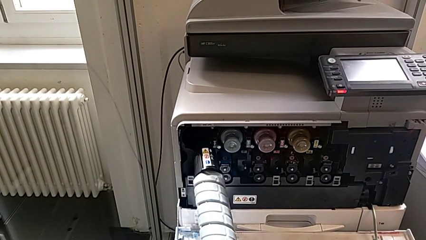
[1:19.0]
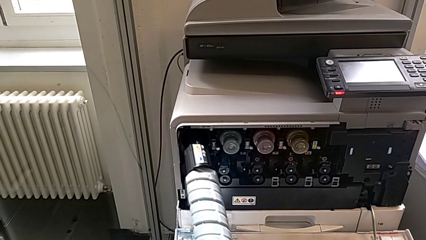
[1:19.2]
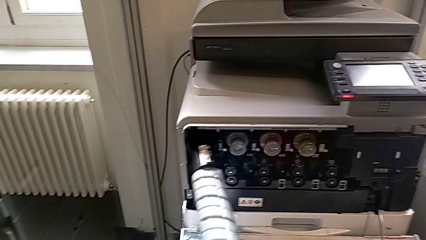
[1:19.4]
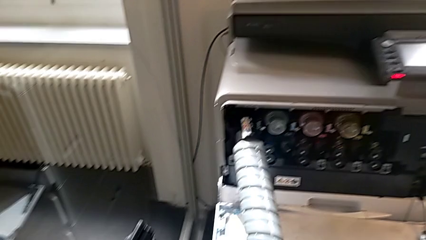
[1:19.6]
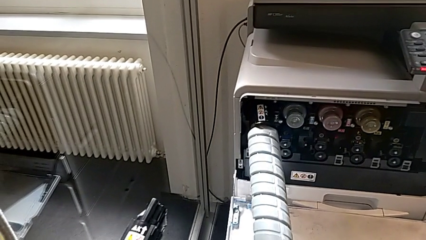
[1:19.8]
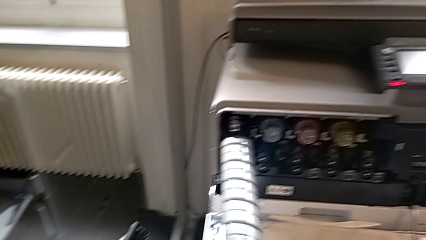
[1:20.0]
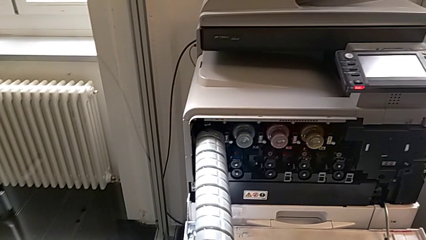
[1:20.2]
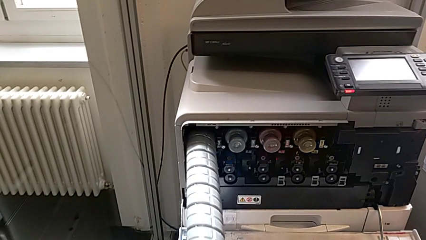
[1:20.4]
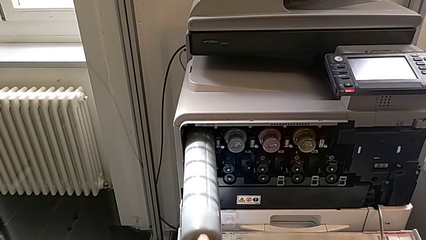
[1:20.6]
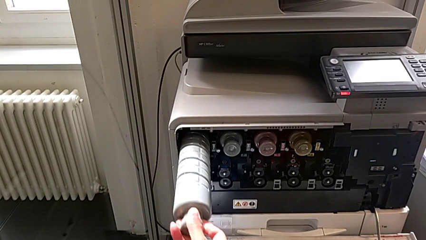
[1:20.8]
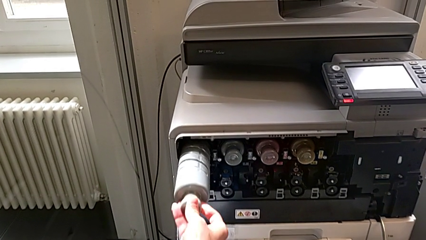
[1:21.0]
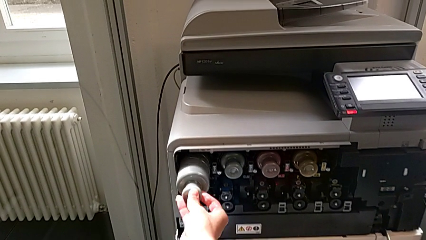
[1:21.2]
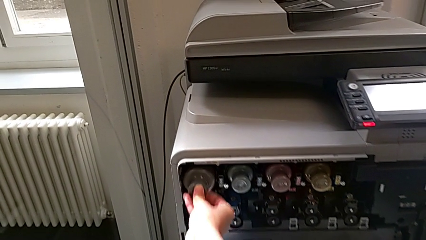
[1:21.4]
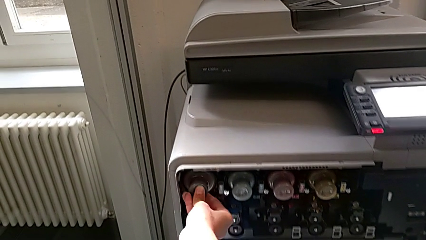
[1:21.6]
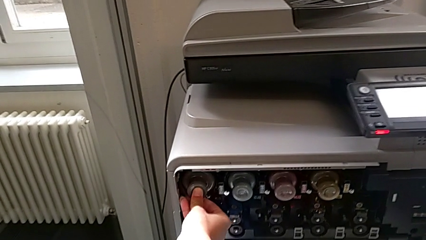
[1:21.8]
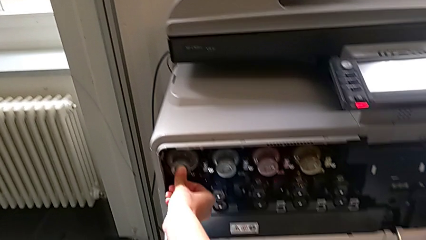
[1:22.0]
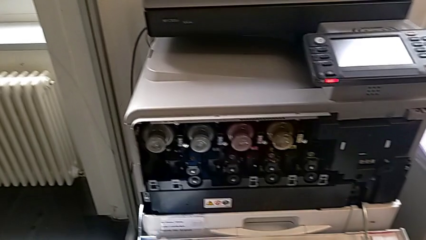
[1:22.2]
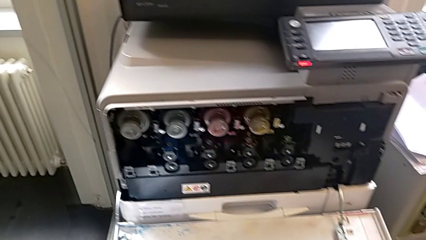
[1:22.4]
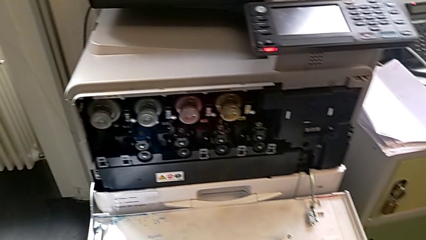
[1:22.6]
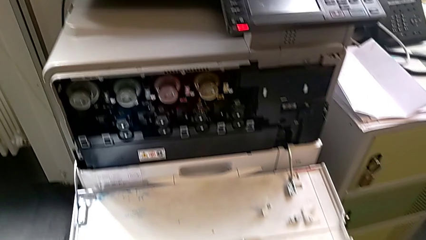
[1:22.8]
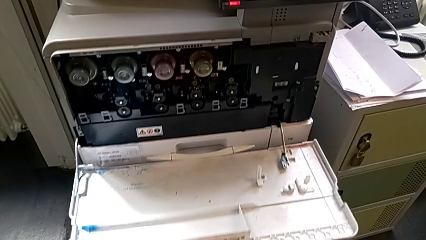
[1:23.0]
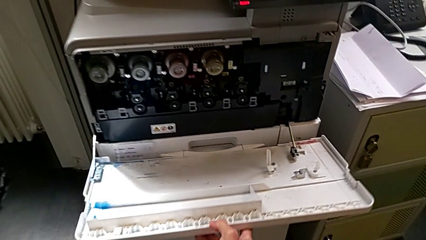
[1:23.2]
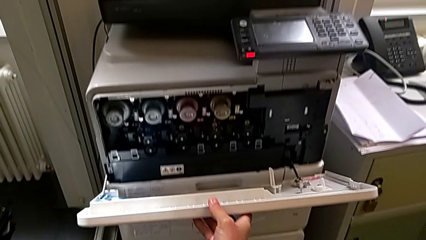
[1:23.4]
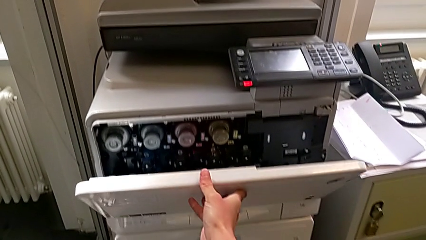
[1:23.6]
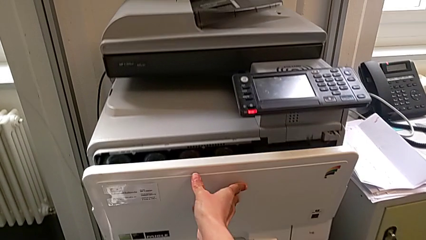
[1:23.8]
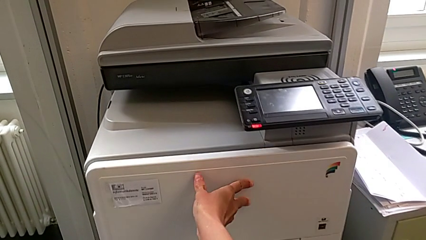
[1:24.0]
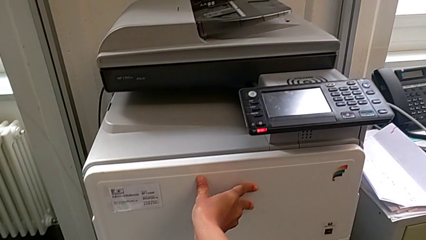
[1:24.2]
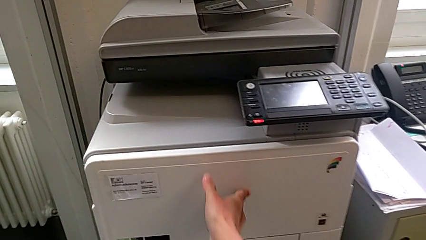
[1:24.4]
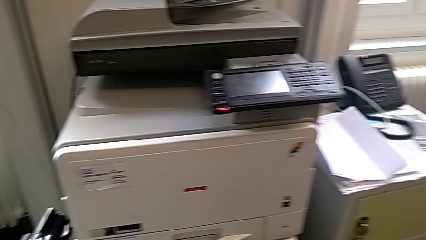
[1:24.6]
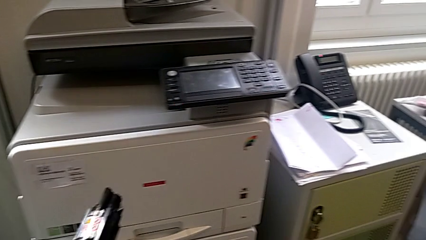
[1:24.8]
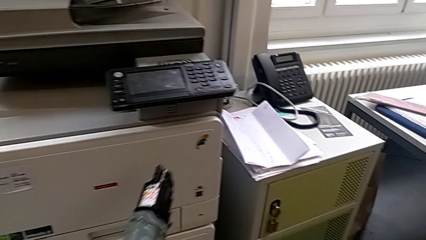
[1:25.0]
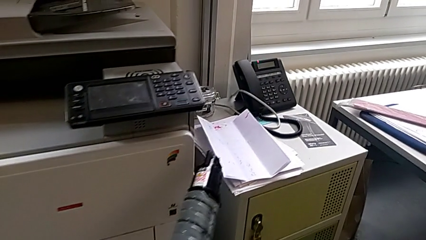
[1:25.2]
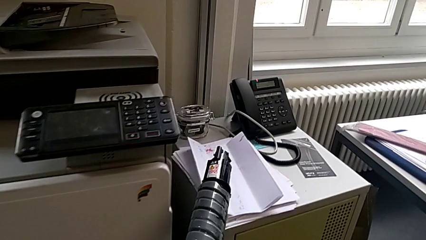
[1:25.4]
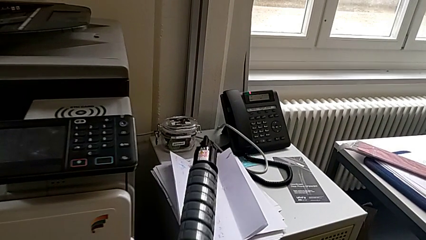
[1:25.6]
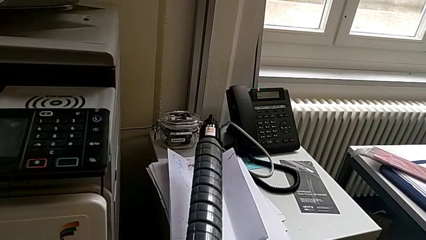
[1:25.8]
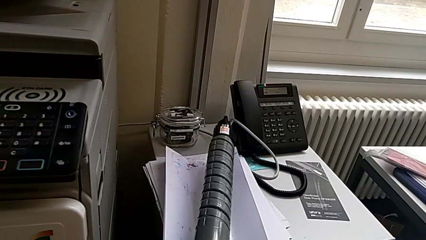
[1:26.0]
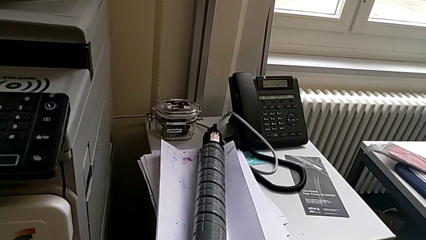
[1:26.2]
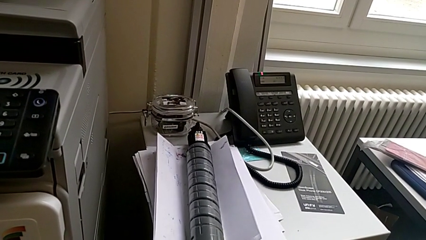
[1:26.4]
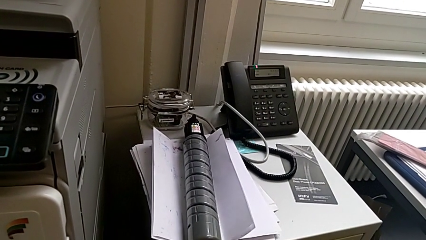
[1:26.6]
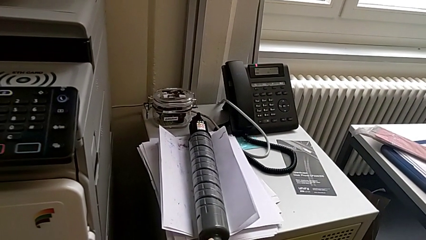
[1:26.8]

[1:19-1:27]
The camera wearer is exchanging a black ink cartridge. They insert the new ink cartridge, close the cartridge gate and place the old ink cartridge.
